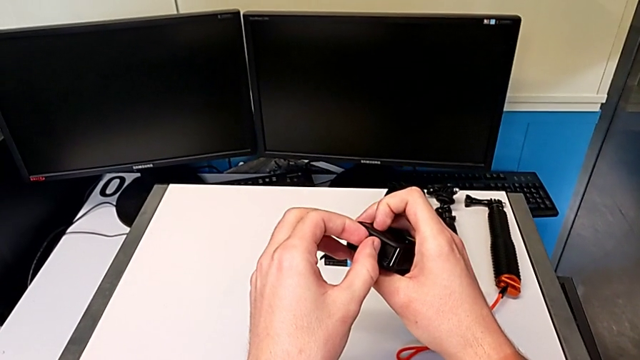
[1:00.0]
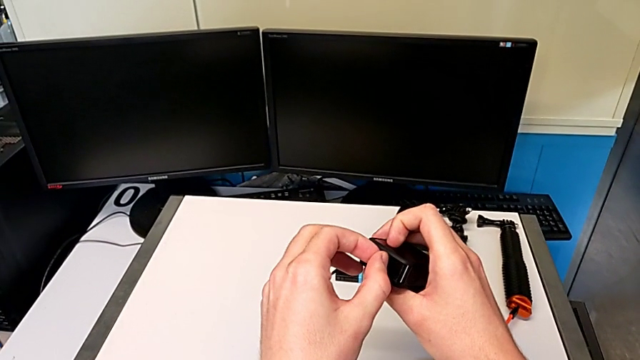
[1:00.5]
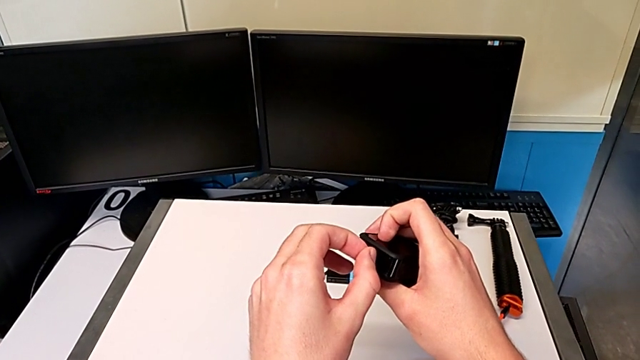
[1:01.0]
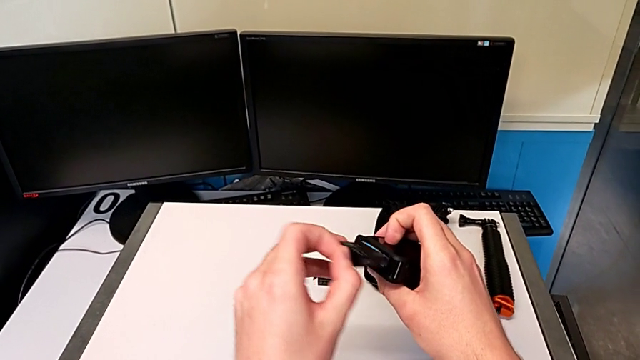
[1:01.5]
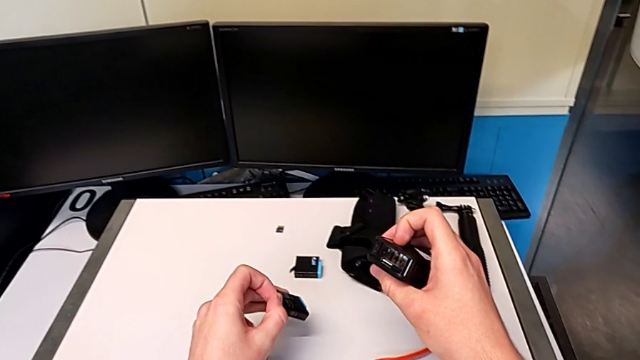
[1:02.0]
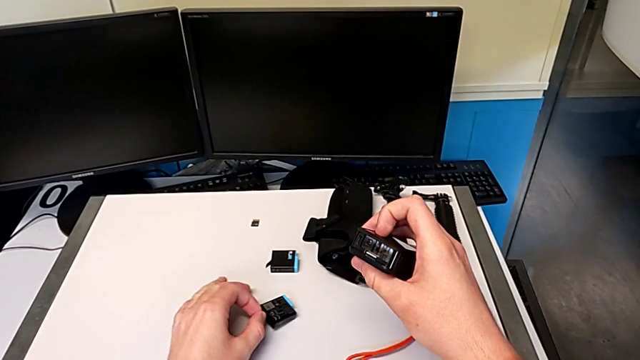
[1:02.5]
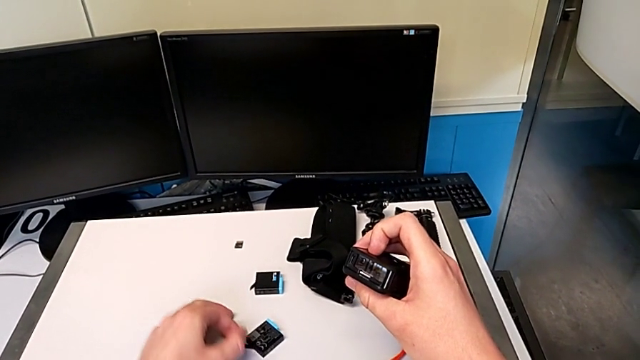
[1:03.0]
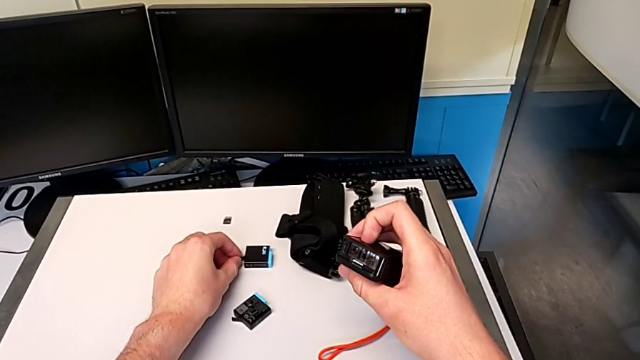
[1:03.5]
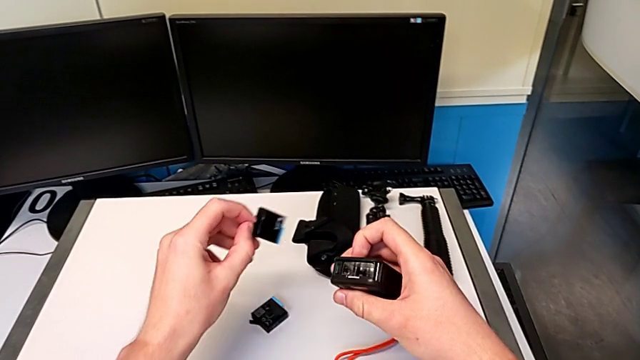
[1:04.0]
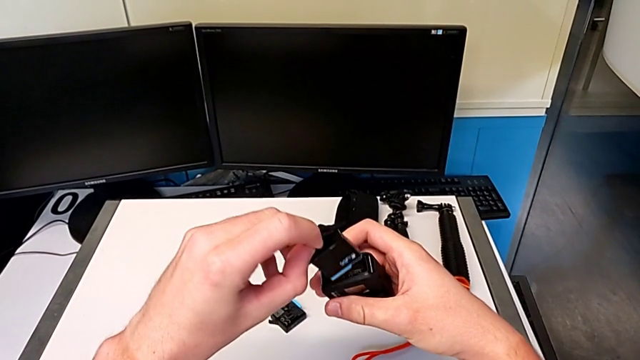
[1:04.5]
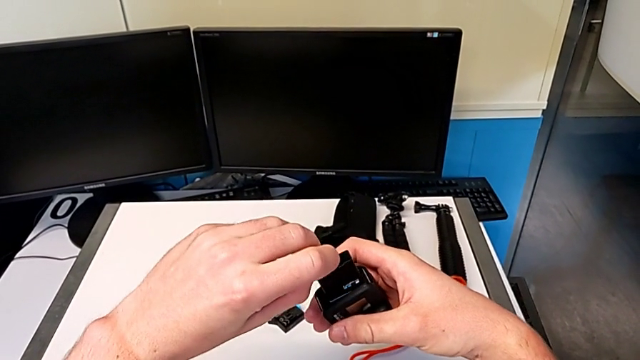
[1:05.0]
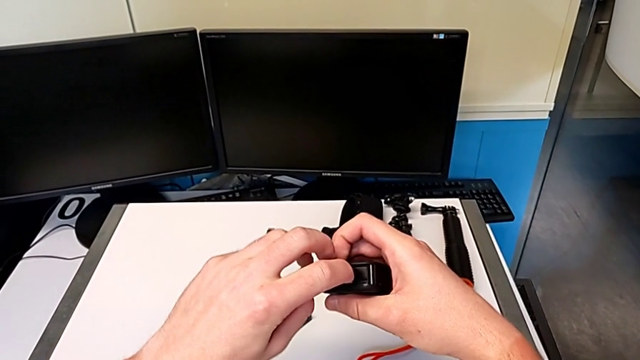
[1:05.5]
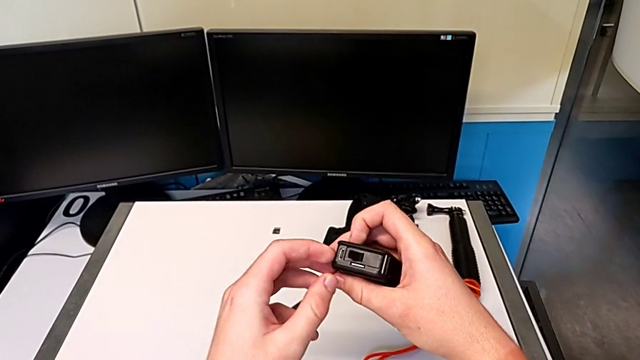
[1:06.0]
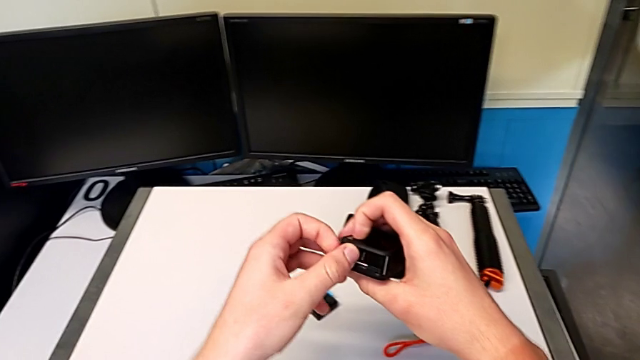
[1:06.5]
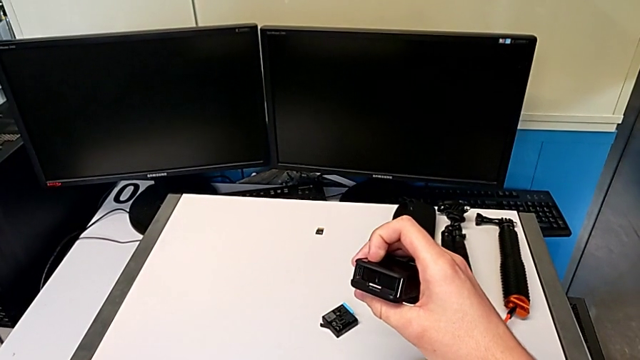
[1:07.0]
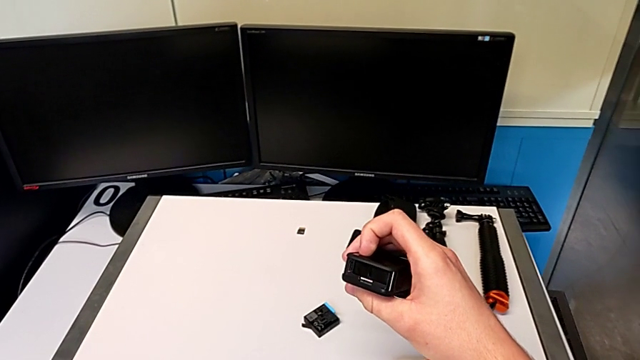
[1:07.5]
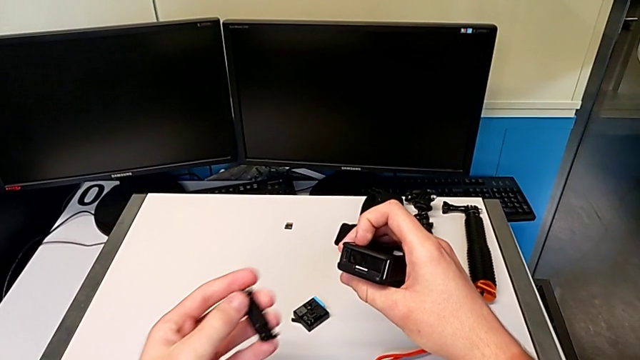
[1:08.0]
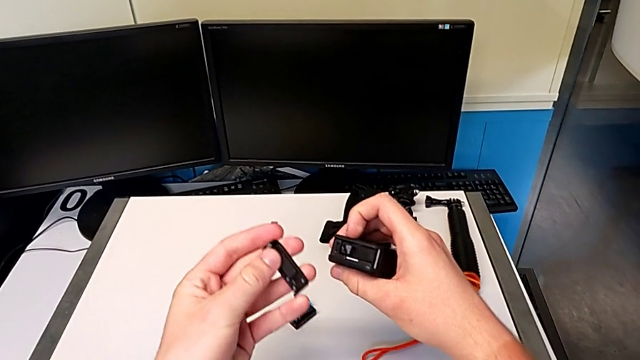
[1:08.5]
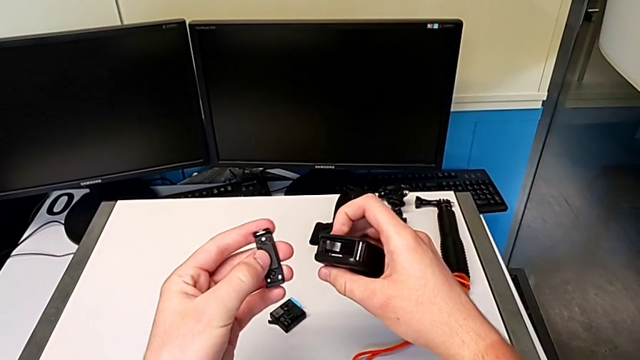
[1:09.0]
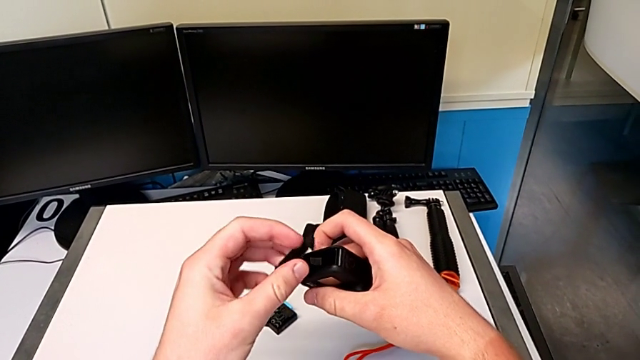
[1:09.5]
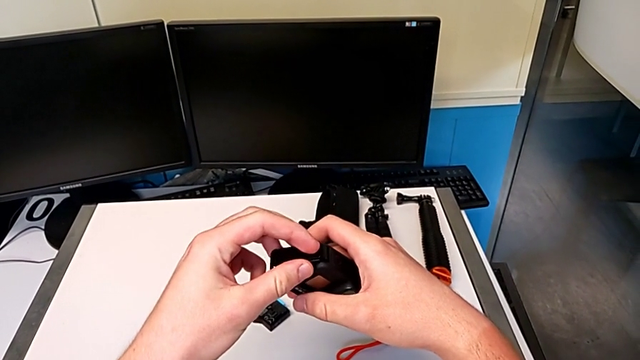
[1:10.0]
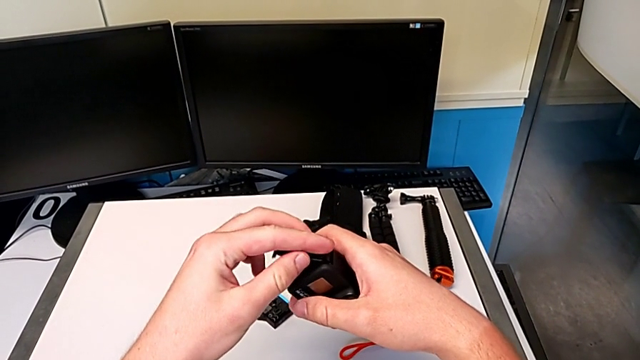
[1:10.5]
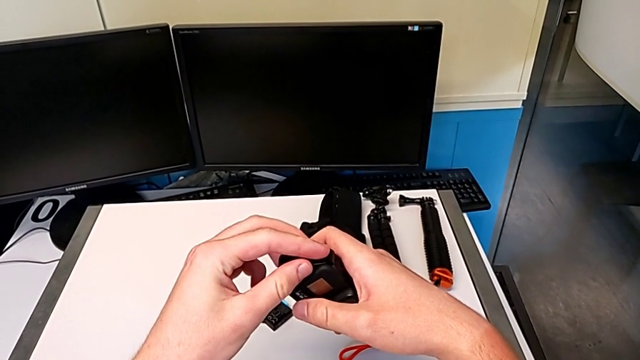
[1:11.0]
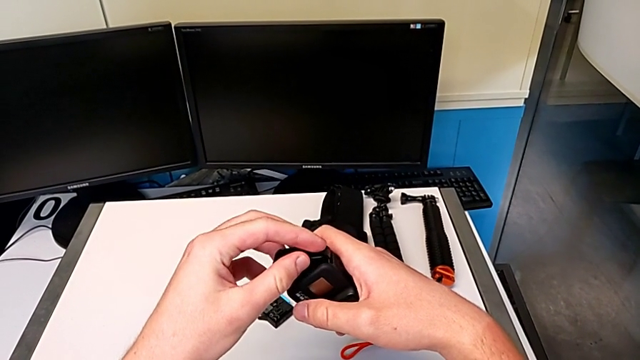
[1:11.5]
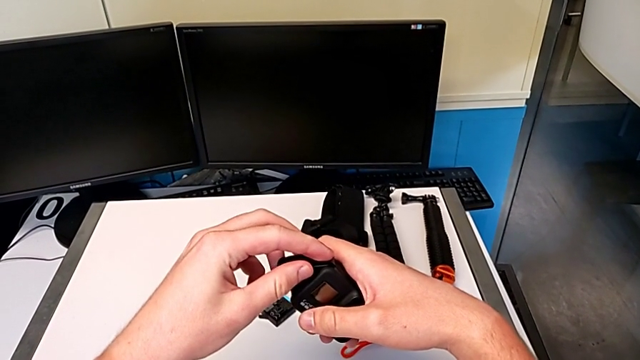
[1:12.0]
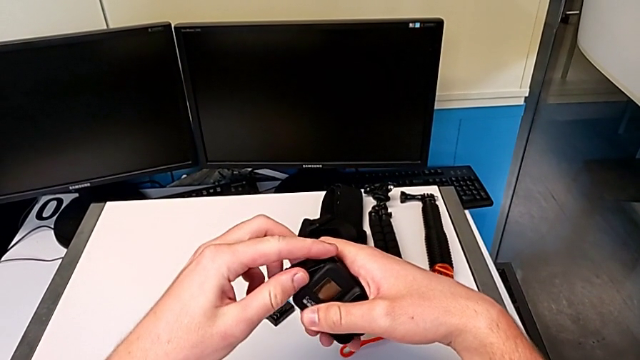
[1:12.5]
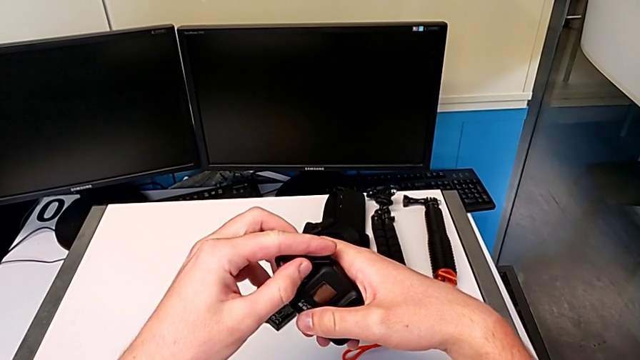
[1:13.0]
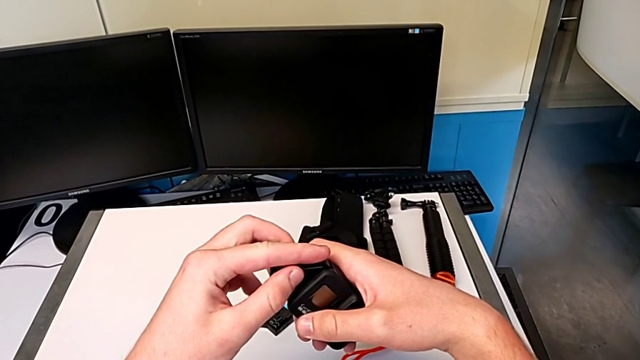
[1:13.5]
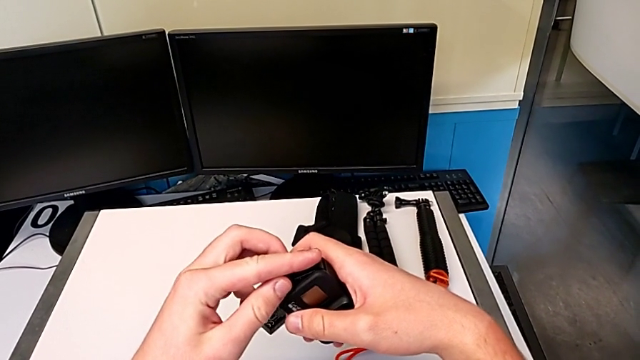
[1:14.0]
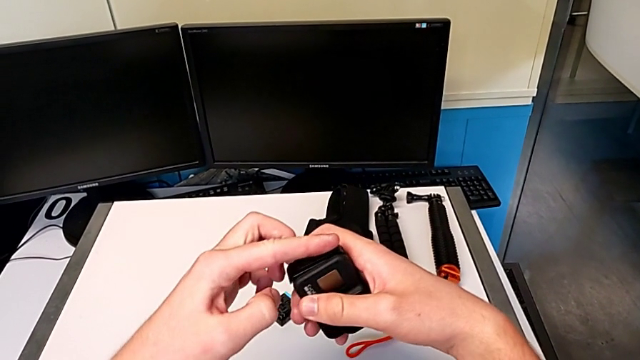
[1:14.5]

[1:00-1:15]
The camera wearer is changing the battery for the GoPro. They withdraw the battery, drop it, grab it, insert it and place the battery door.

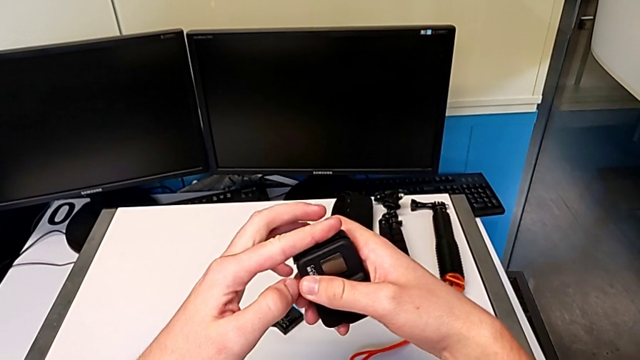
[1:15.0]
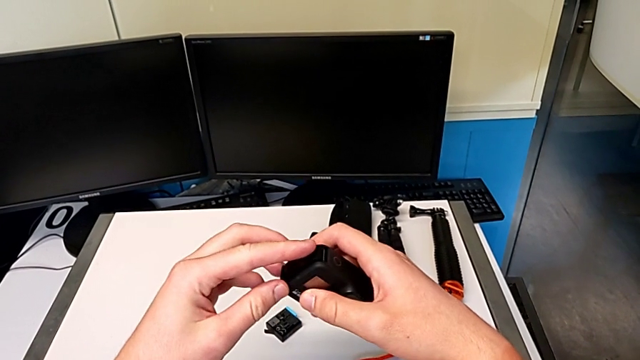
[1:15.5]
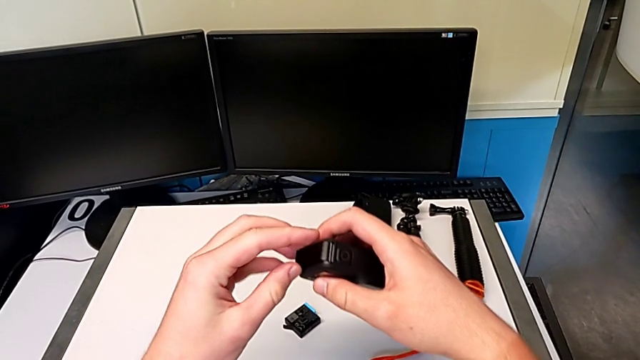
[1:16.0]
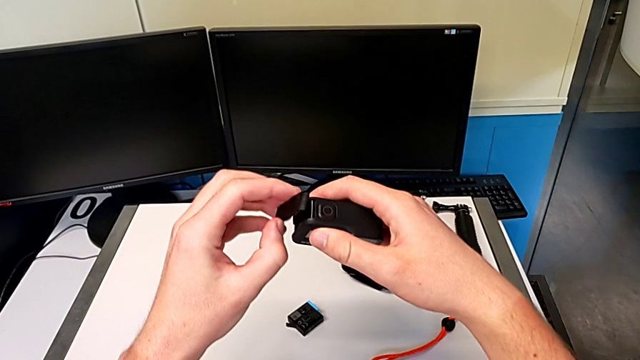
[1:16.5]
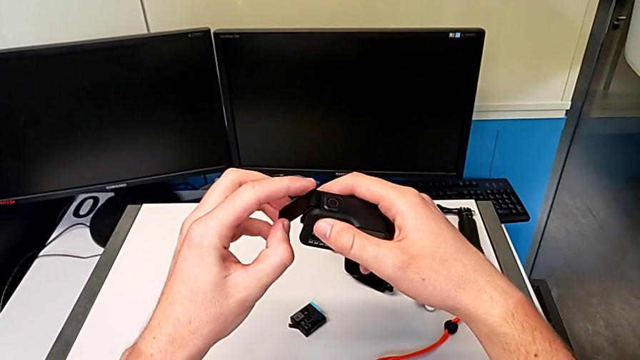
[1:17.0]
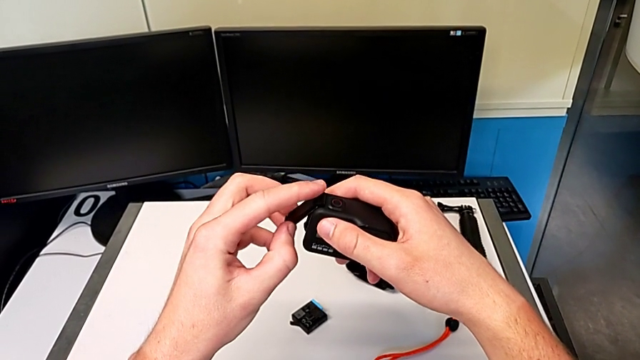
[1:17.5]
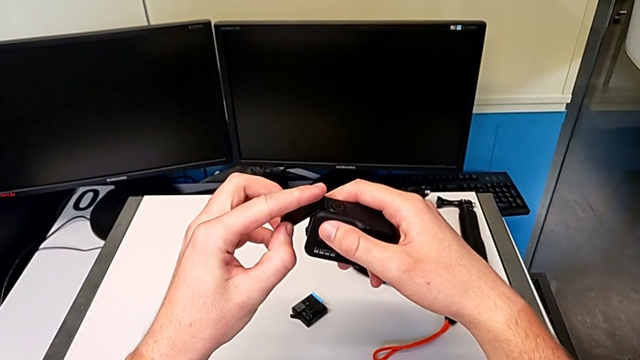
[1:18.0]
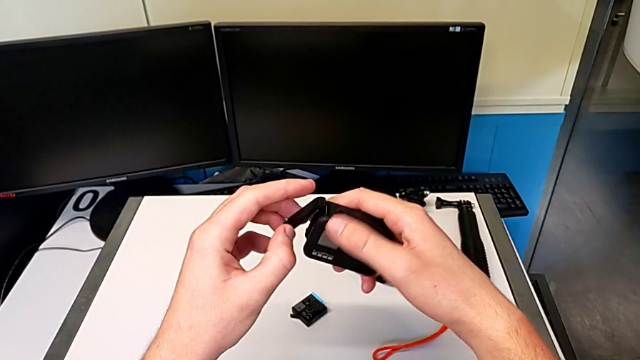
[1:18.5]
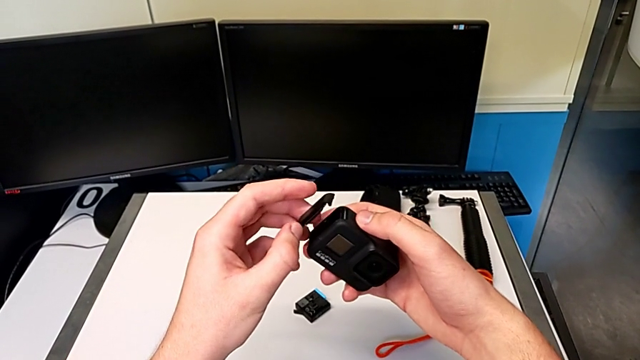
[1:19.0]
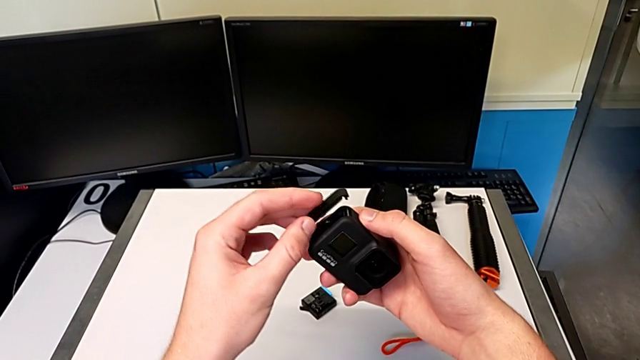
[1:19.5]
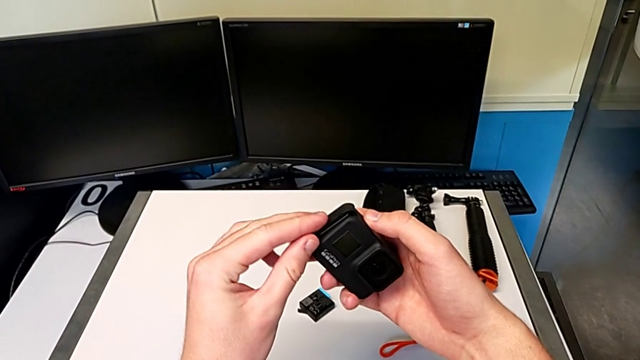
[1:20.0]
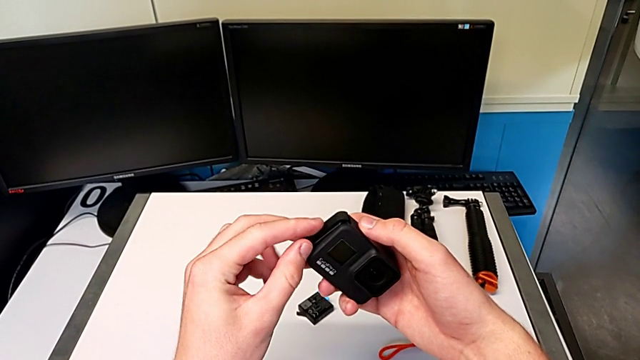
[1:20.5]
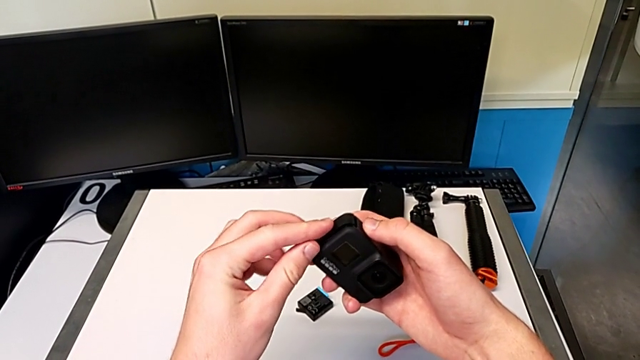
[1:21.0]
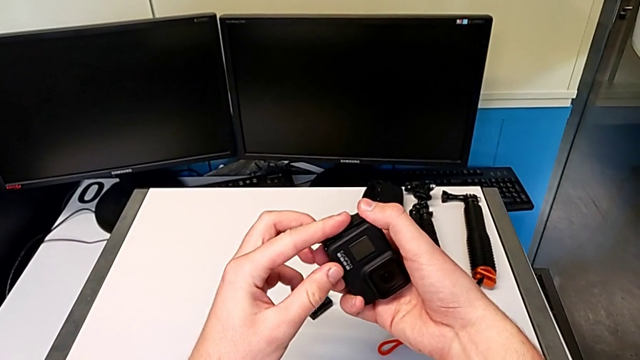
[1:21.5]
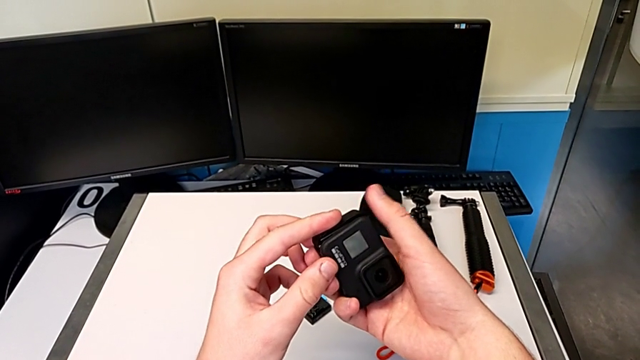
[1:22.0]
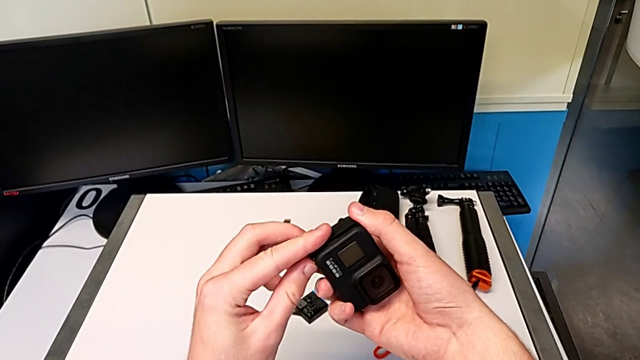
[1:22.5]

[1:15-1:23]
The camera wearer is changing the battery for the GoPro. They lift the battery door, push it and place it.
